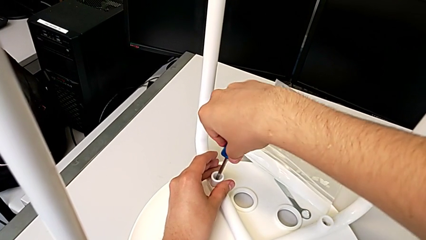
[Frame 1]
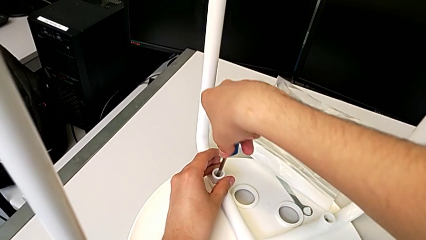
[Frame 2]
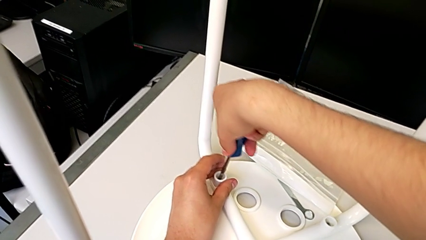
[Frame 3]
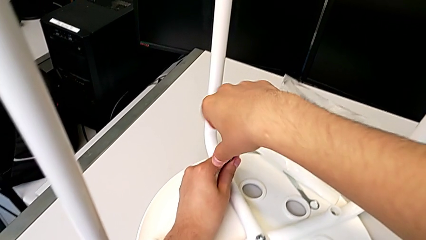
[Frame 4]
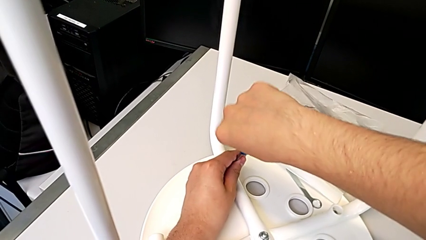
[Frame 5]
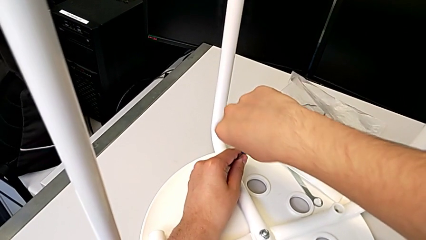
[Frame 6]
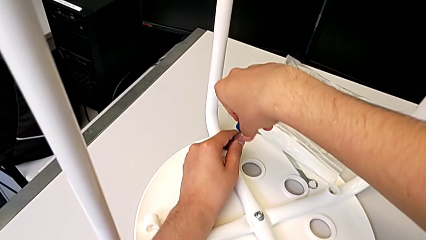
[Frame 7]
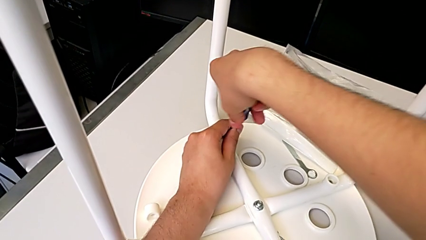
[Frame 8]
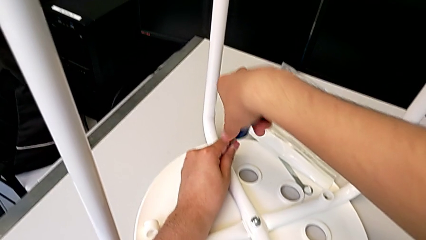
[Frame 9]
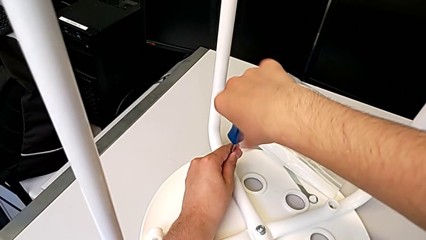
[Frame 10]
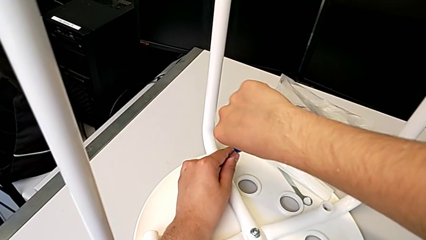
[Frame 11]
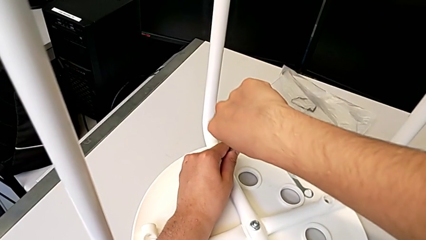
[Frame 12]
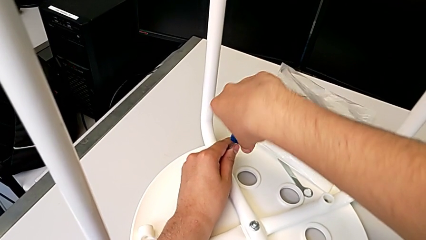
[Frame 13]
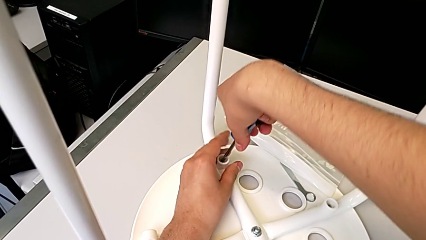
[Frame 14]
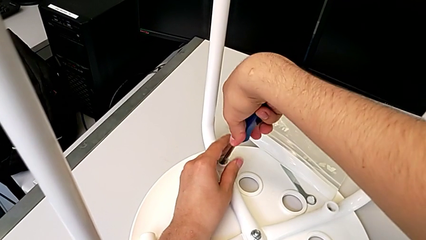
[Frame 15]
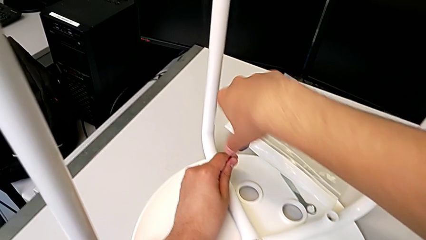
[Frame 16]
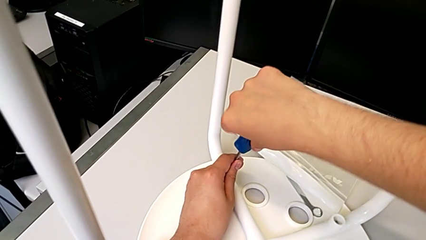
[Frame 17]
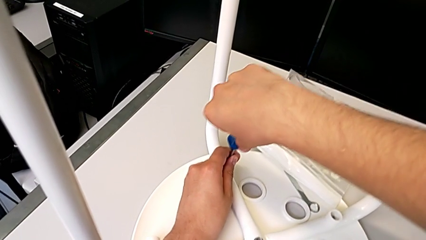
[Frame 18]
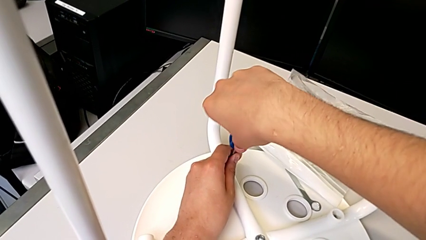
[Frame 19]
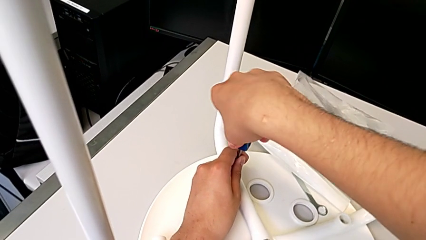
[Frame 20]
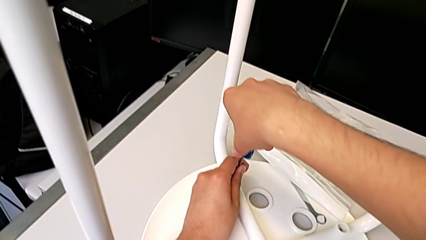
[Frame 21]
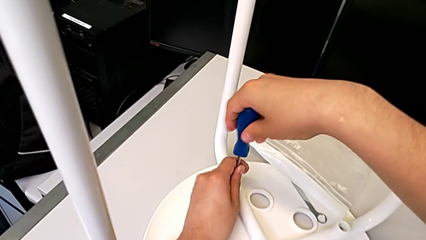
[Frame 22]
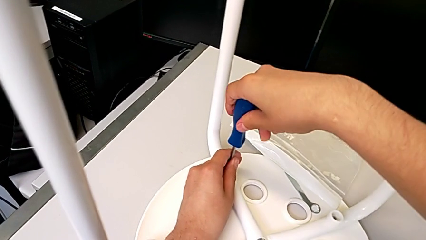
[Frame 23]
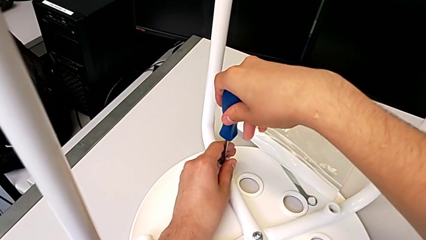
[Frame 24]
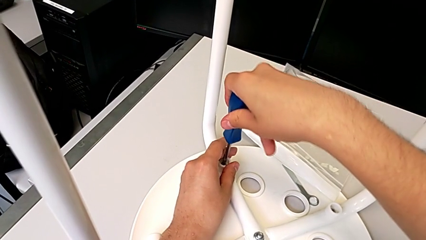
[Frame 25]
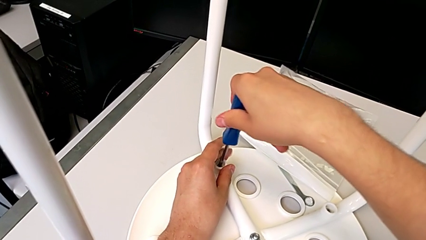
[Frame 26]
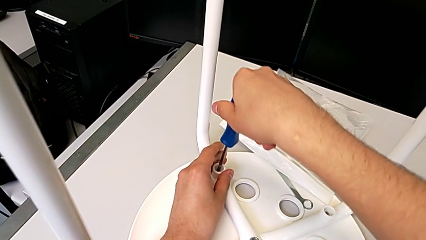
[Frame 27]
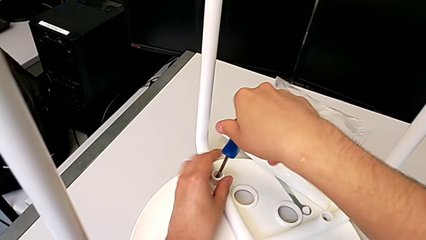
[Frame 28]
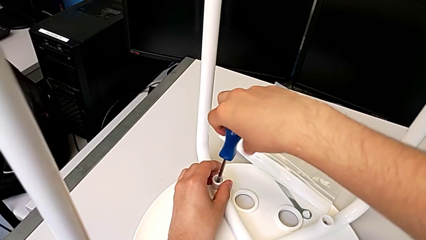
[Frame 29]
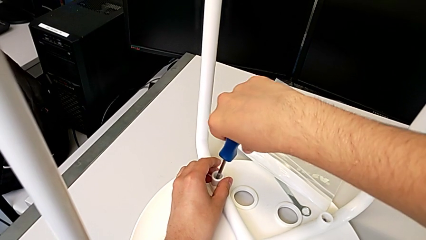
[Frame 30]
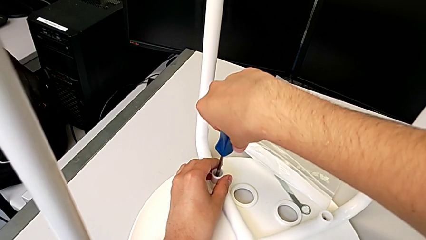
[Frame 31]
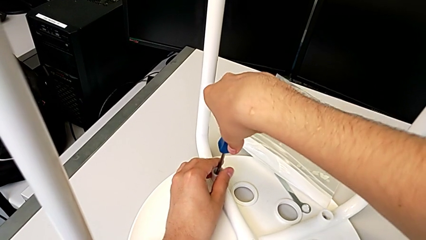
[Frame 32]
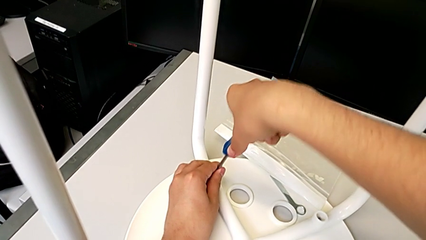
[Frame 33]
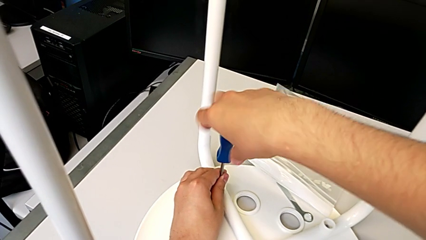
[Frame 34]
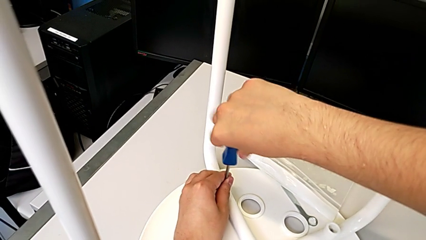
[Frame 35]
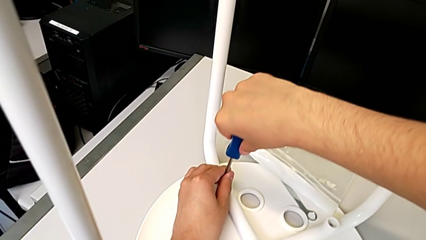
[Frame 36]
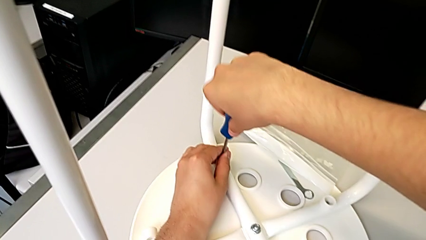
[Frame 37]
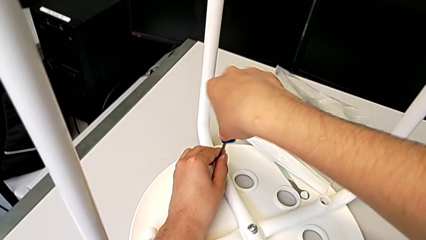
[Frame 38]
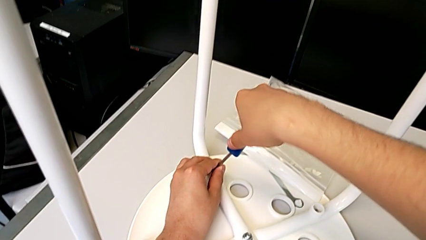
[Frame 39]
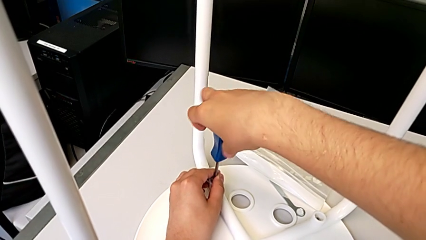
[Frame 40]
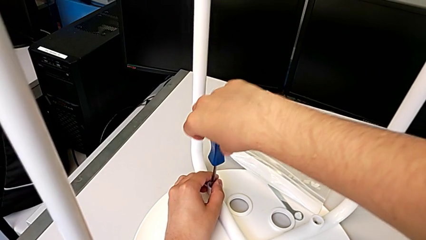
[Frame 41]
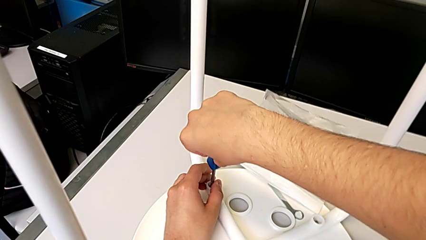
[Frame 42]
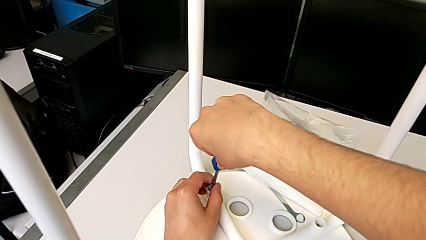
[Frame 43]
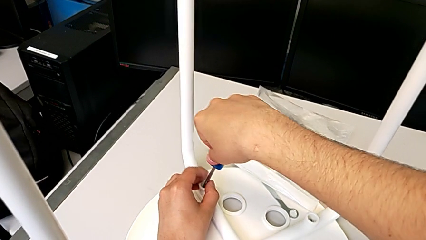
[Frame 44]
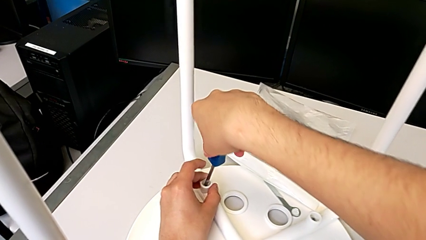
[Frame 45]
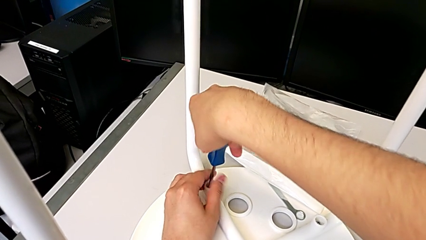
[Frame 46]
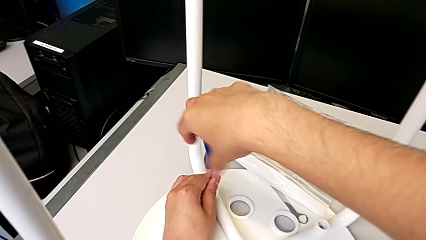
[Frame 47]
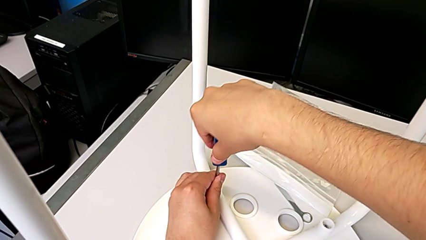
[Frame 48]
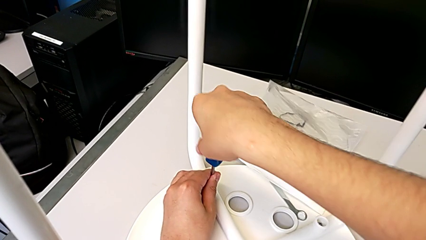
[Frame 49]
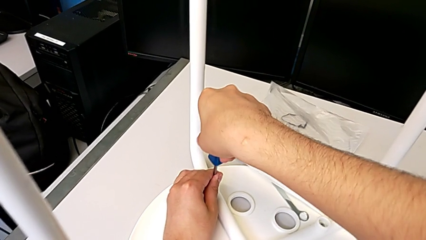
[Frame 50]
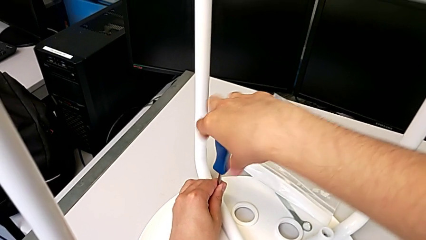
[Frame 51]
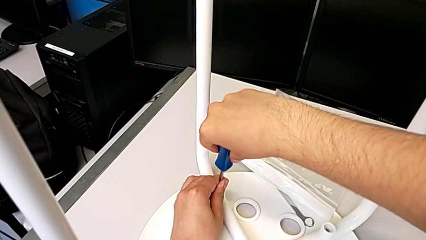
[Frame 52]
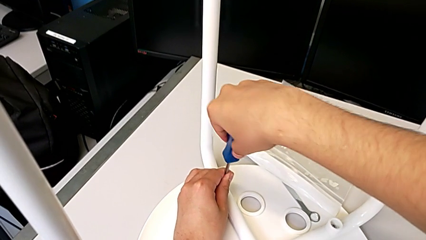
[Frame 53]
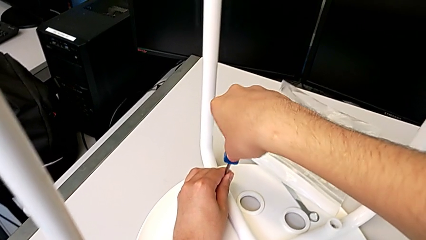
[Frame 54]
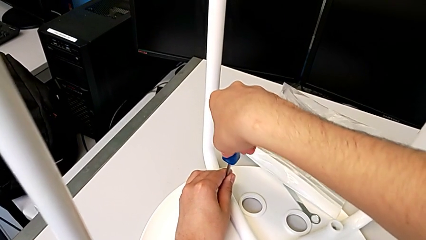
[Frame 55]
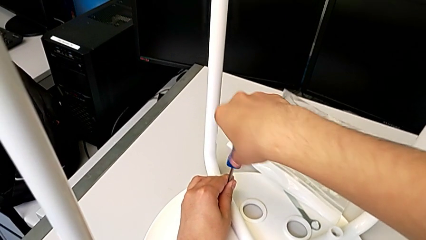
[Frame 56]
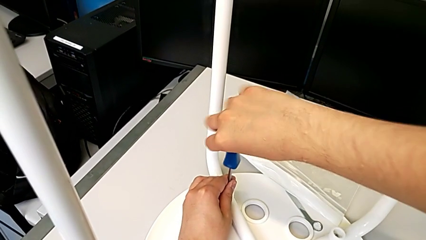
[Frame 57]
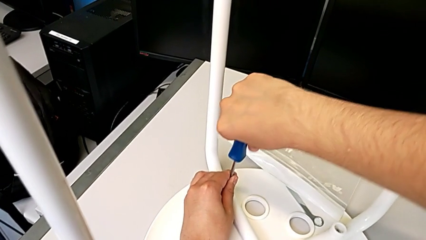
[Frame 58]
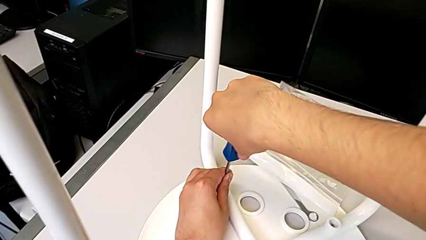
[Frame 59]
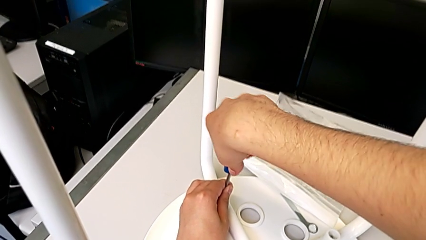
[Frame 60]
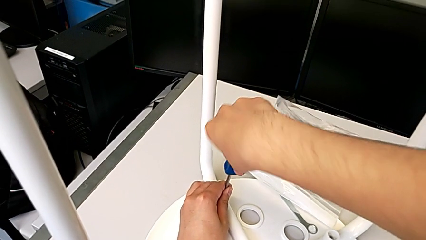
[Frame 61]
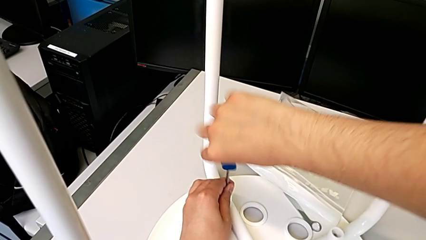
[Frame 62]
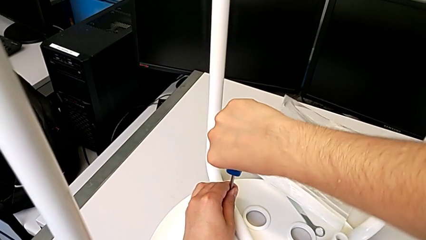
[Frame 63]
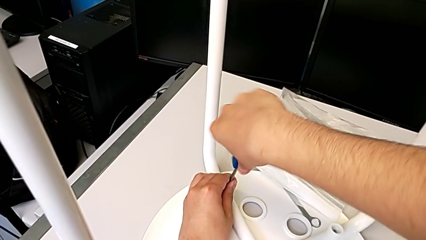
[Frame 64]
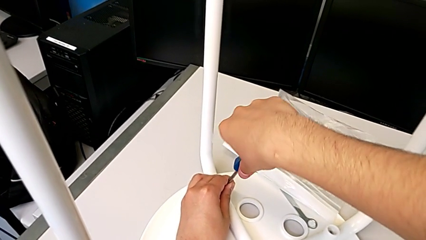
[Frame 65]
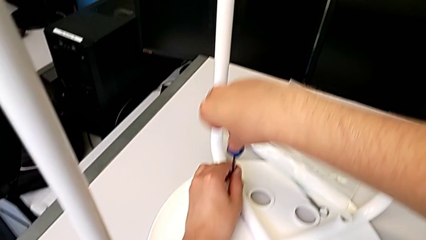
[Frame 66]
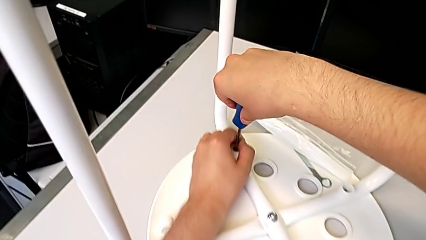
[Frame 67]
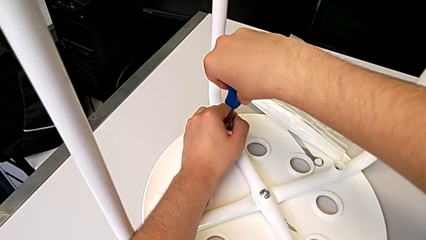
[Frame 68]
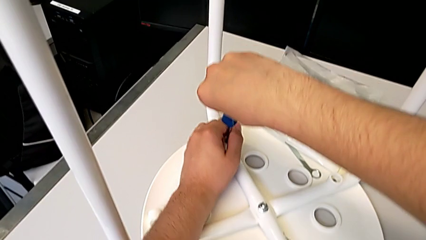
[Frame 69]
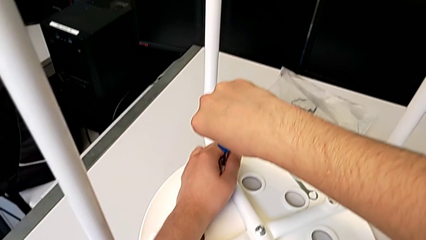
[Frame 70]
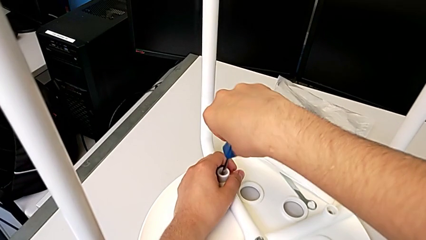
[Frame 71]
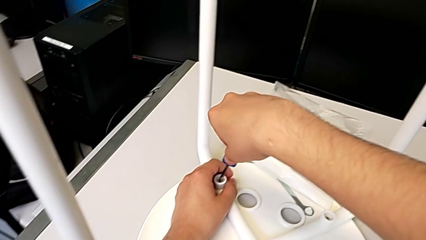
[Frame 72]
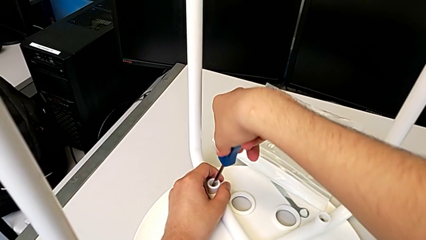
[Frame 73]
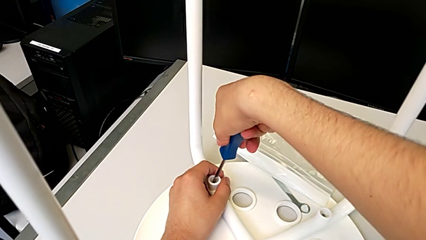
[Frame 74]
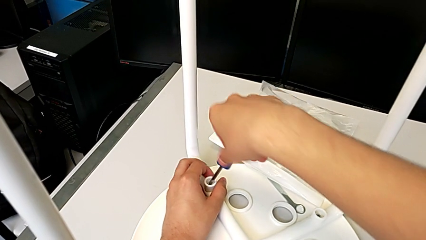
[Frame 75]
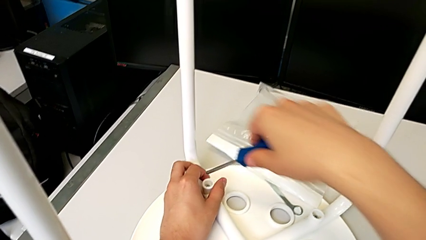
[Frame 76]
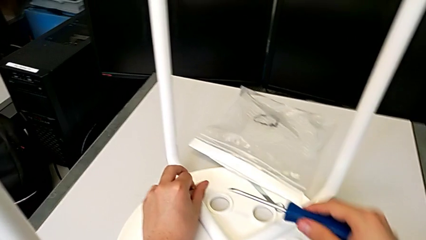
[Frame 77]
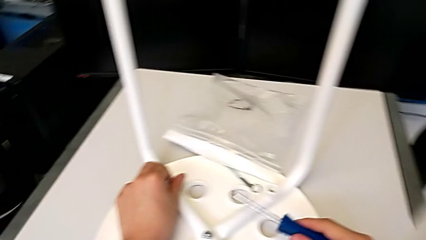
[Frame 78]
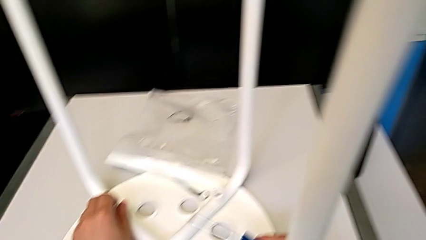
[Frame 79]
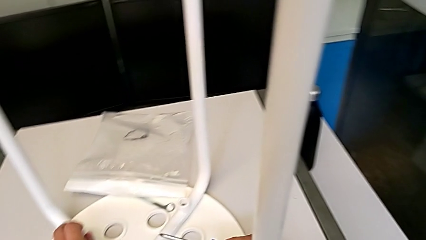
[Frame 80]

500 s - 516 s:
The camera wearer is screwing the third leg of the chair. They keep screwing the third leg.
